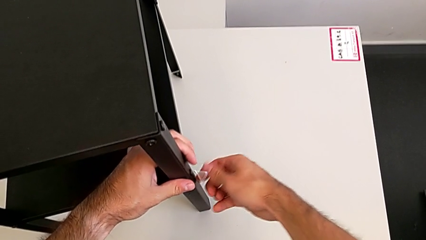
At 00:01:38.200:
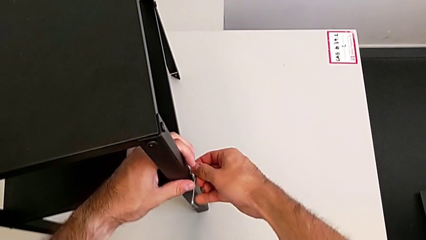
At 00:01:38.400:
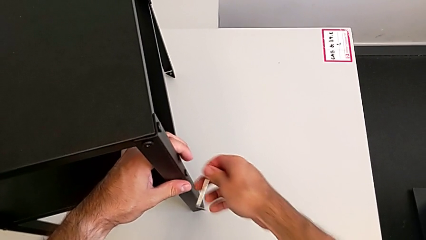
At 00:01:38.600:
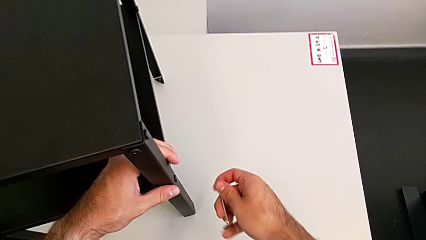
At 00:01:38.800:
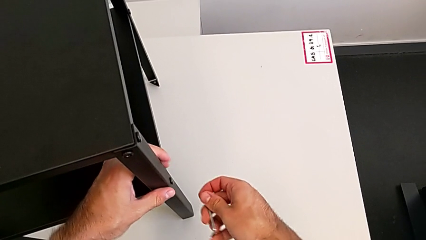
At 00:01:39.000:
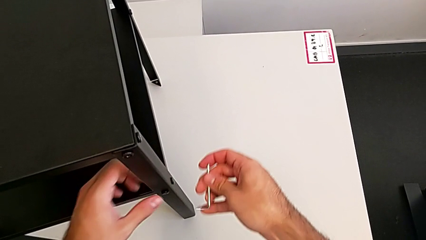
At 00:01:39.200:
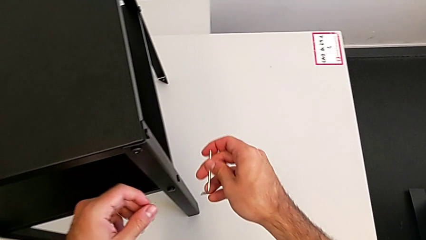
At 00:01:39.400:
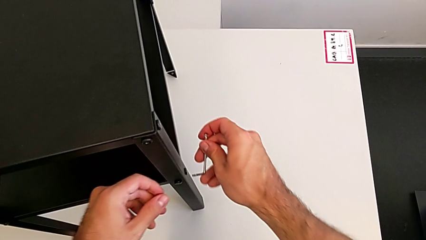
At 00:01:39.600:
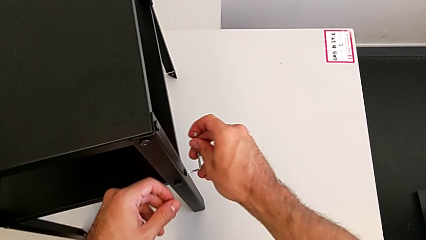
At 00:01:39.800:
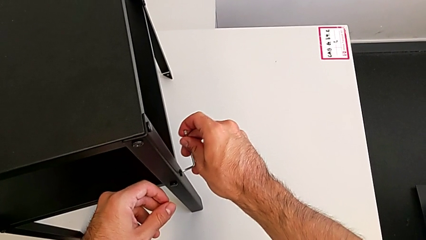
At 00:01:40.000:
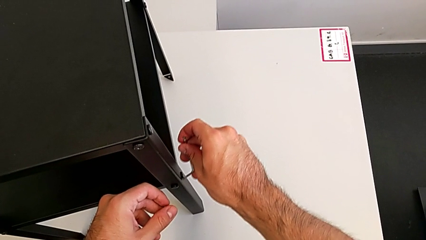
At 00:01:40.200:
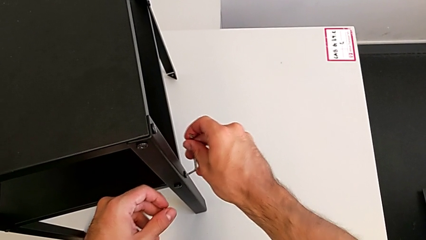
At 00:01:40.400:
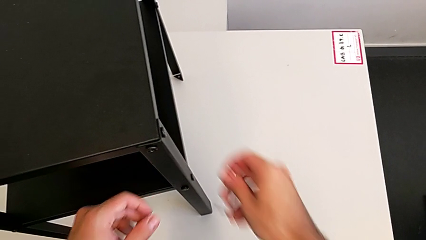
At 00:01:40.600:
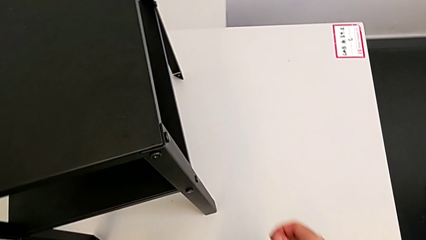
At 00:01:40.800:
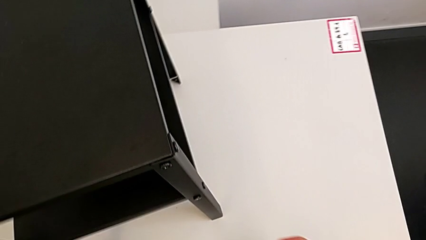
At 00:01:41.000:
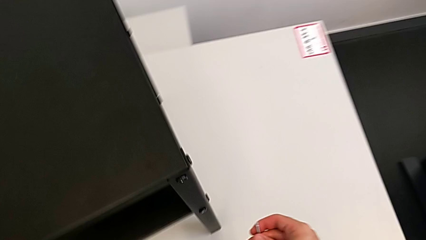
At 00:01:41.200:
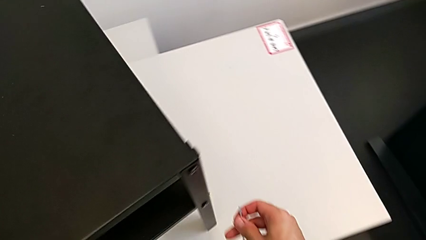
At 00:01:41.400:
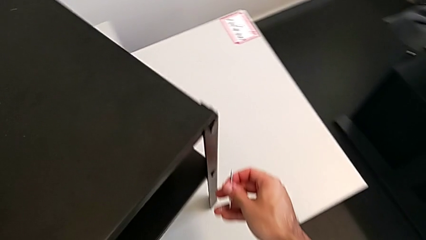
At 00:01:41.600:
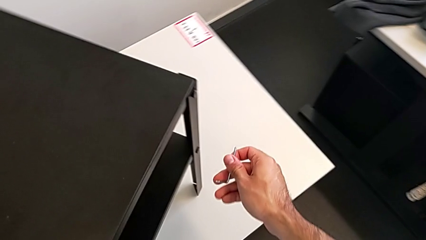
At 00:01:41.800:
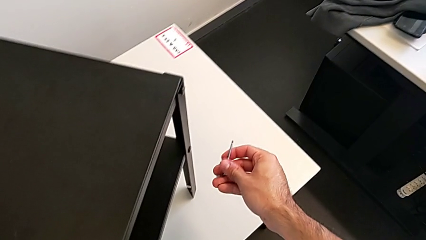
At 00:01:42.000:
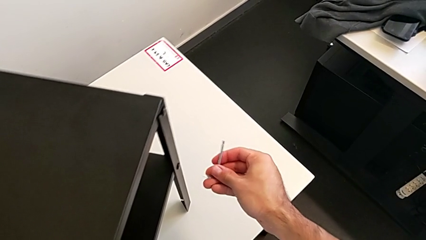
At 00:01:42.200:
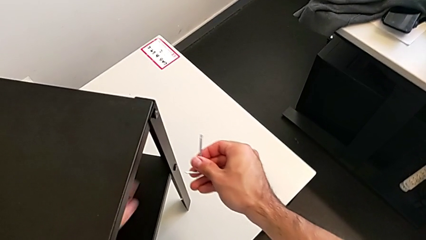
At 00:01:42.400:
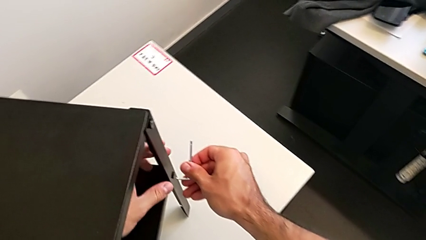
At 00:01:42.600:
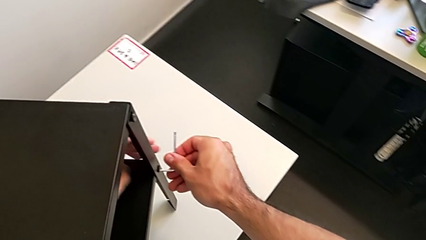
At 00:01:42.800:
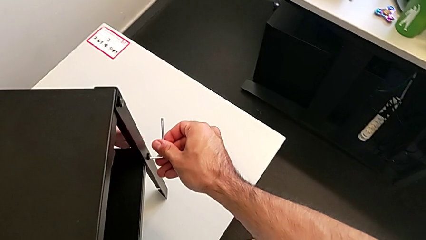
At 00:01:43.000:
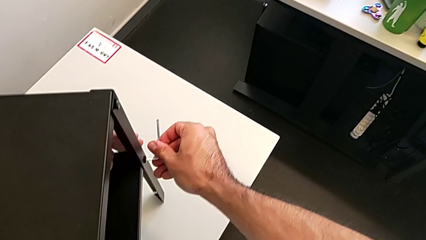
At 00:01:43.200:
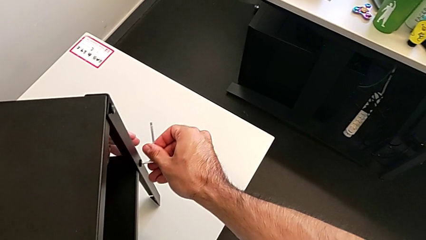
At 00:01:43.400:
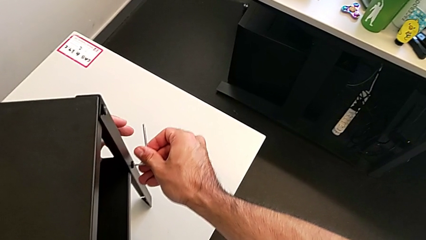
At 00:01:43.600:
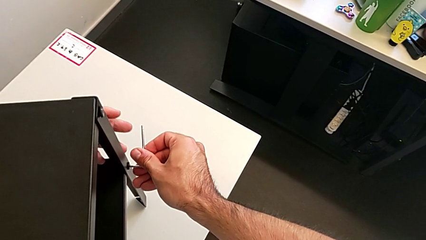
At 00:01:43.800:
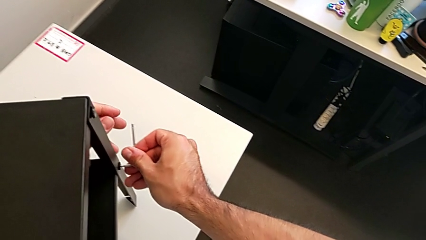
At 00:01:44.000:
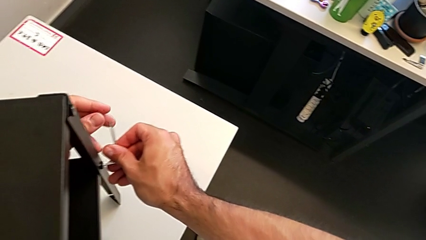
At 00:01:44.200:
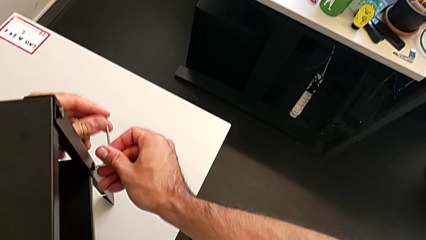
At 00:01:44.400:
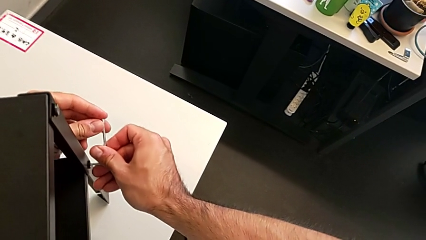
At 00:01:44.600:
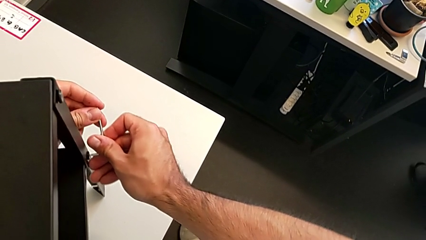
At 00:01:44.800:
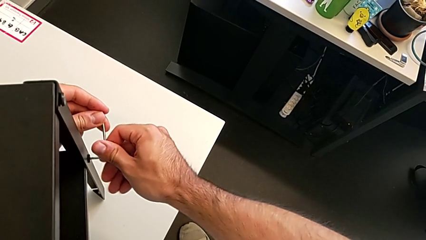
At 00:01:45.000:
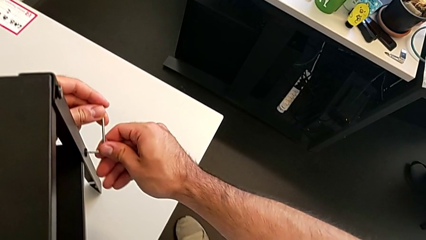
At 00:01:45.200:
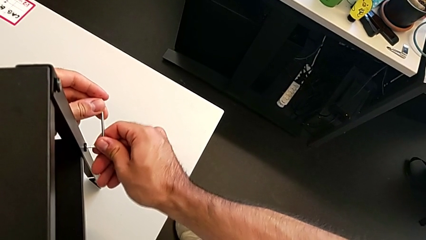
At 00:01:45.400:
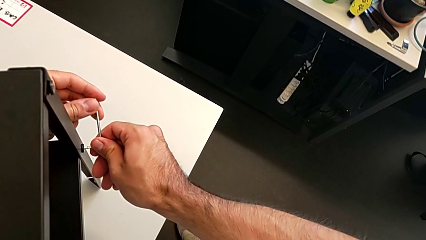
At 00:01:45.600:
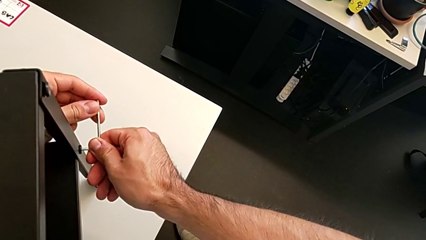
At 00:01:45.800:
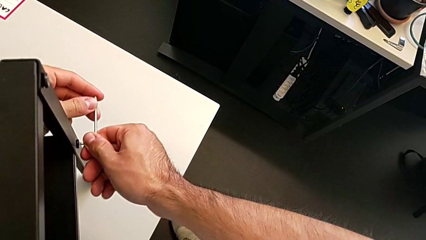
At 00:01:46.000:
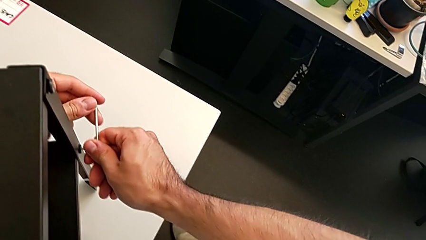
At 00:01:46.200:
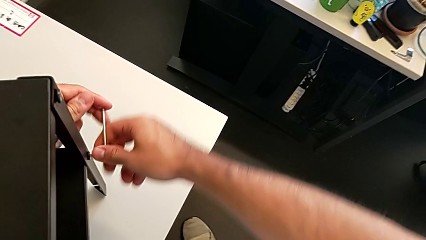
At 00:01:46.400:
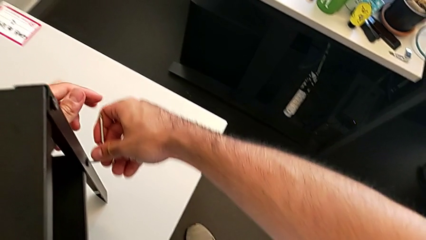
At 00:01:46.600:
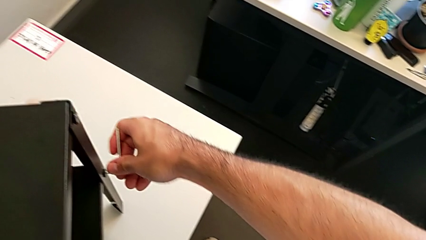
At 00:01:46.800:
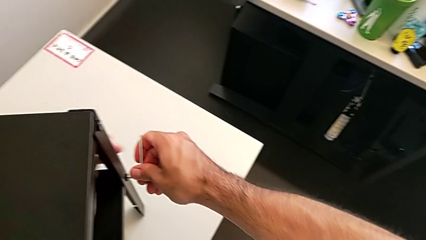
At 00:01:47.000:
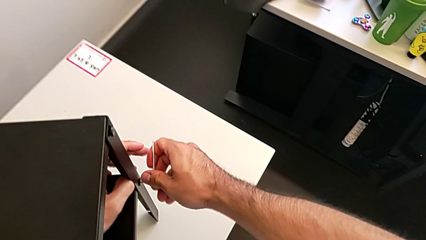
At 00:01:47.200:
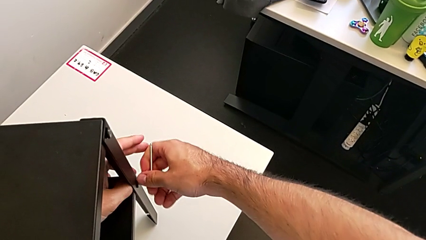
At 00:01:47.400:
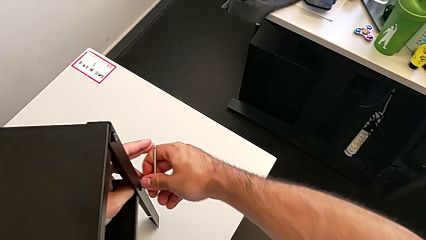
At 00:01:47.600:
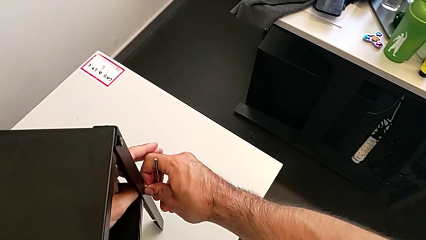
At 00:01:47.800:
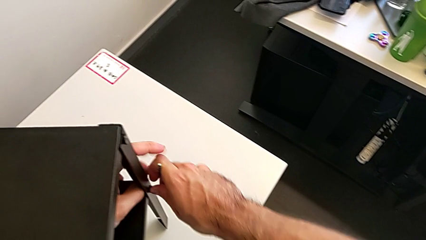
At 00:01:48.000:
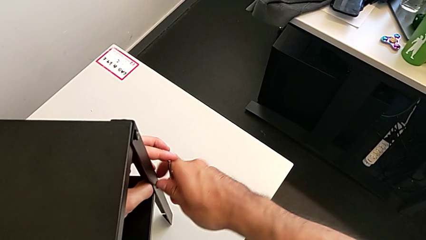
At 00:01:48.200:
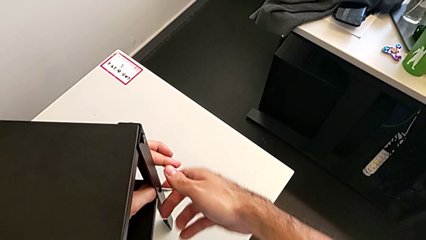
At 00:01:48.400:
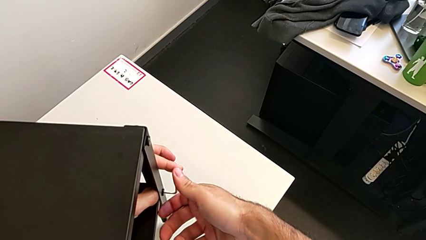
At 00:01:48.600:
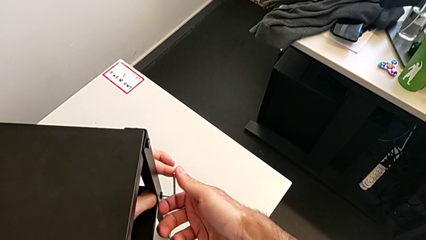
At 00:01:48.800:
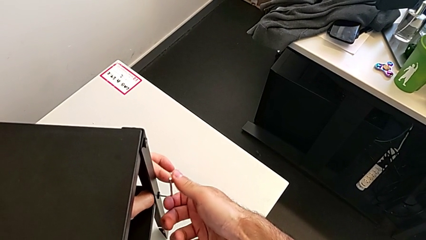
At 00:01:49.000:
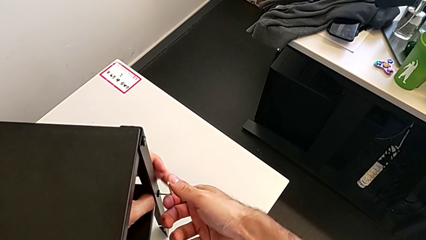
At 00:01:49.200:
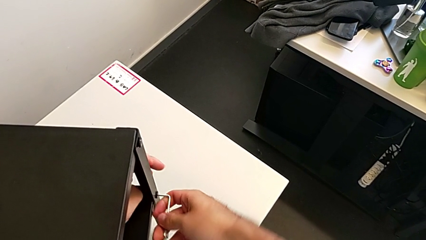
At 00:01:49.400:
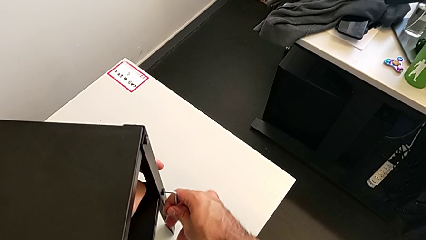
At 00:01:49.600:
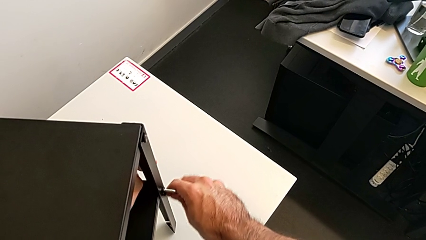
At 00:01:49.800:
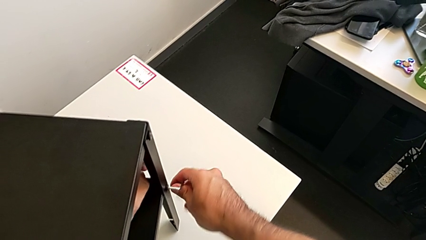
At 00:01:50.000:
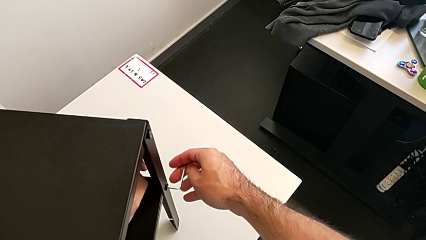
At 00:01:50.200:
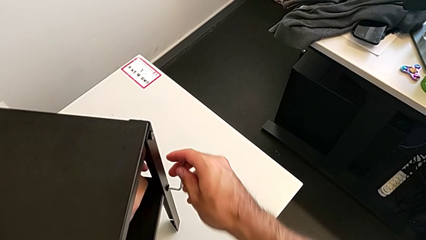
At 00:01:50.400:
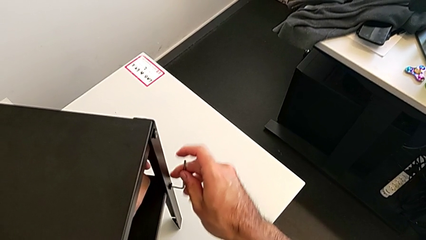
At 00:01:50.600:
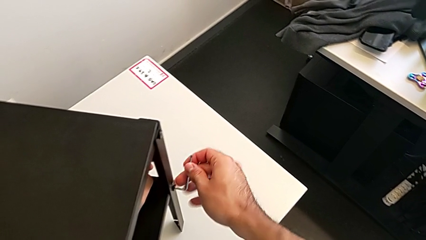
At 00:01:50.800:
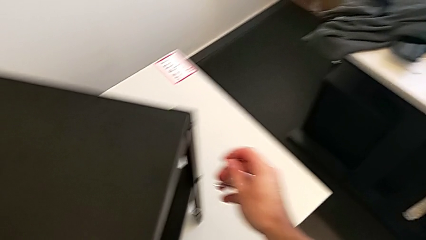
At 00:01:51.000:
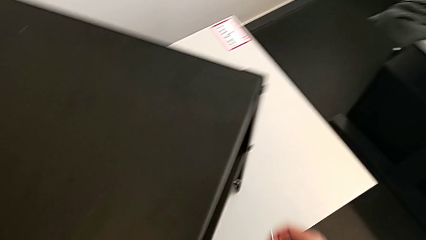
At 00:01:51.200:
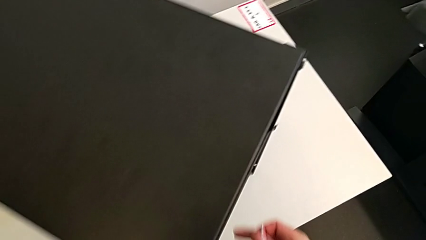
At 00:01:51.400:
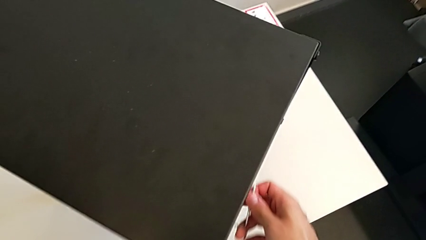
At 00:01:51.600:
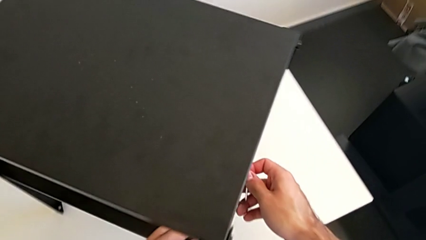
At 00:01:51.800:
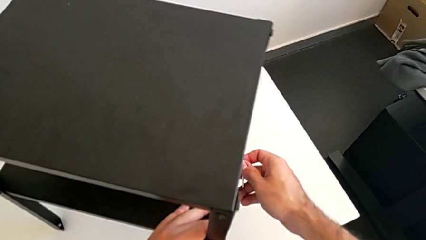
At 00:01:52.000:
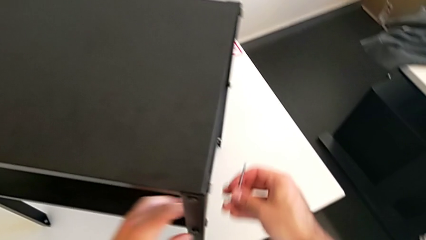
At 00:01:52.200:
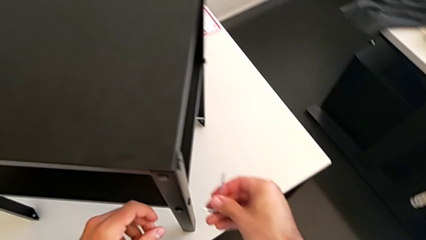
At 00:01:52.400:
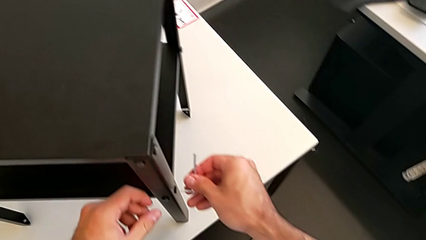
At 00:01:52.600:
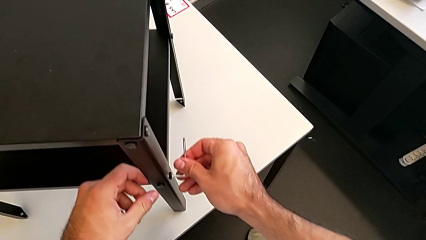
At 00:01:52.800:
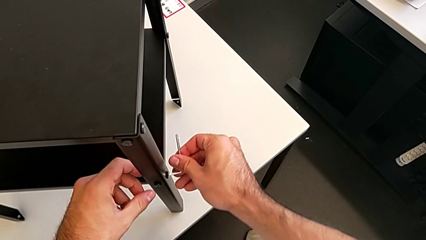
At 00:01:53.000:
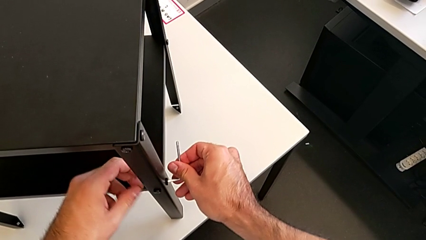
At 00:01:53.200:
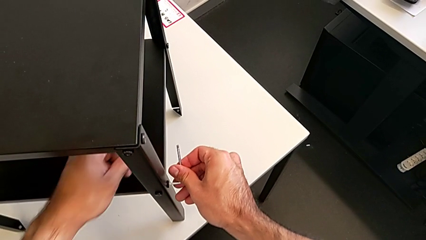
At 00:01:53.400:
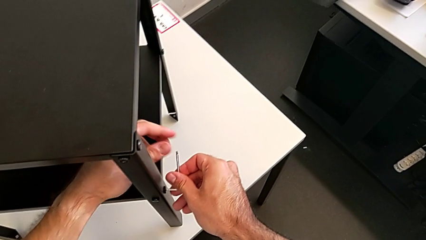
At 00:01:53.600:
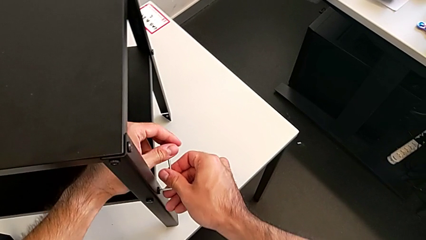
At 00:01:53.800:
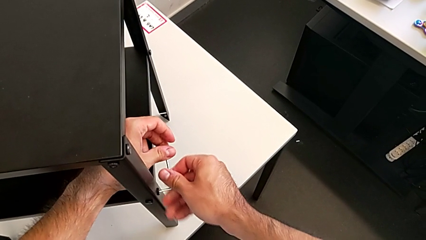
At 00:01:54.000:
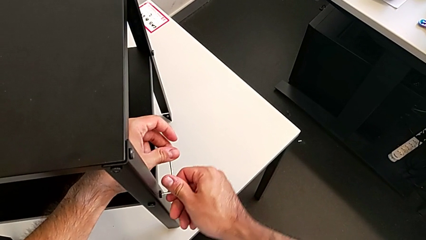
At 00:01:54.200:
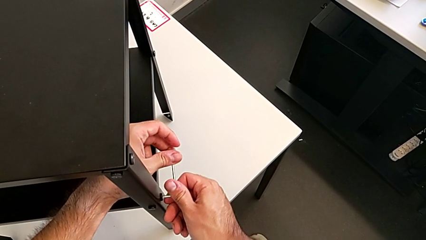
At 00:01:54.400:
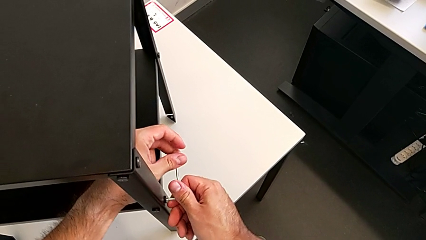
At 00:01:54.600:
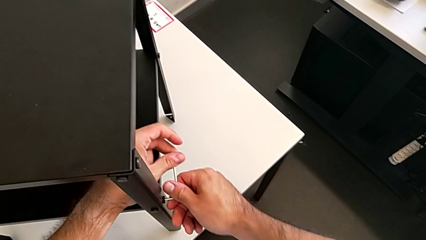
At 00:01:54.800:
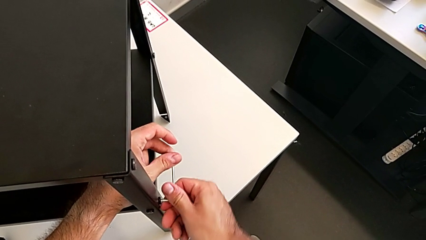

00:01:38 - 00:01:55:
The camera wearer is unscrewing the bottom shelf. They wrongly unscrew the hex socket head, getting stuck when disassembling the furniture, rotate the nightstand, insert the Allen wrench, unscrew the hex socket head, withdraw the Allen wrench, rotate the nightstand and insert the Allen wrench.
